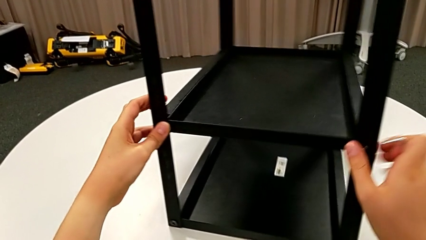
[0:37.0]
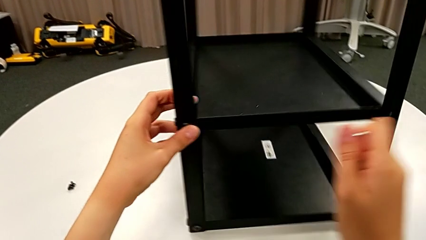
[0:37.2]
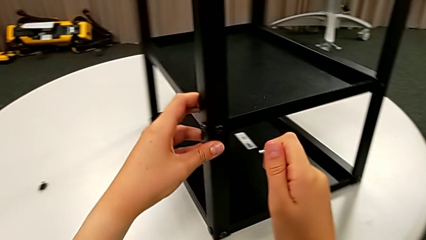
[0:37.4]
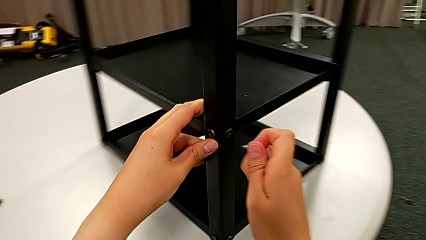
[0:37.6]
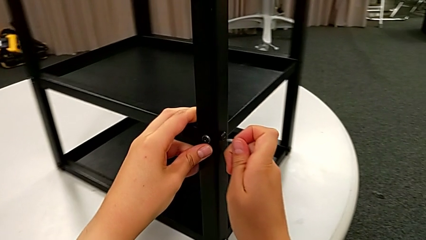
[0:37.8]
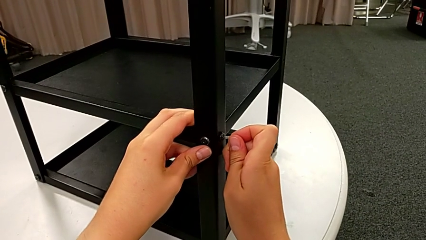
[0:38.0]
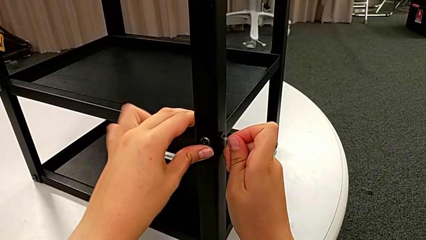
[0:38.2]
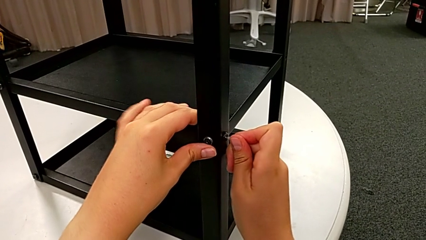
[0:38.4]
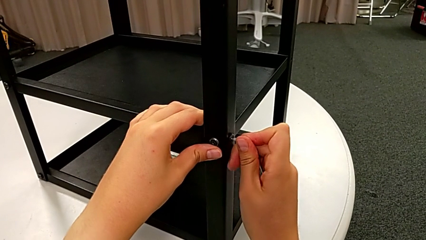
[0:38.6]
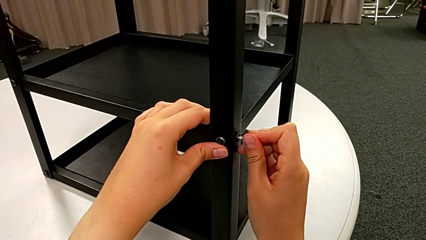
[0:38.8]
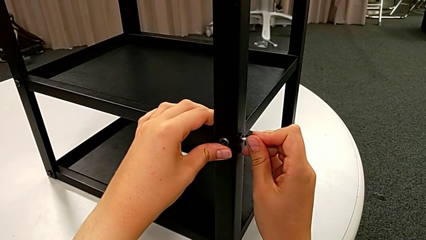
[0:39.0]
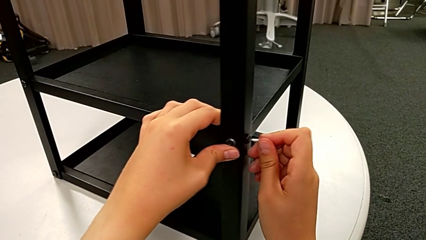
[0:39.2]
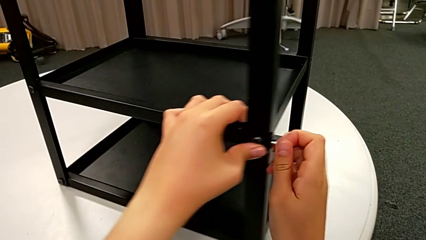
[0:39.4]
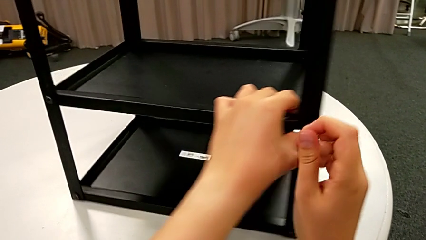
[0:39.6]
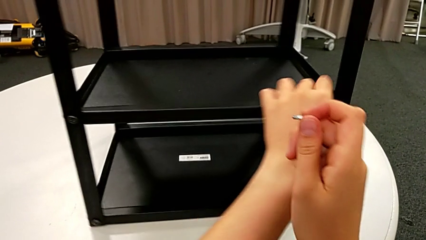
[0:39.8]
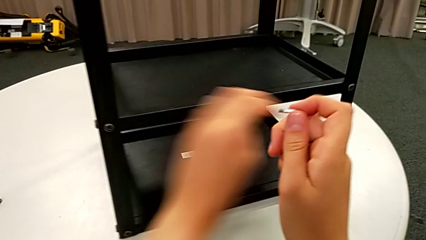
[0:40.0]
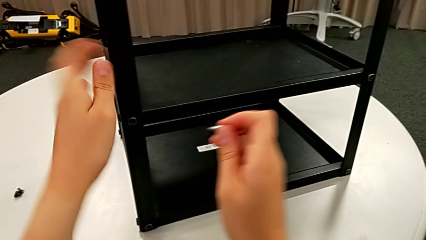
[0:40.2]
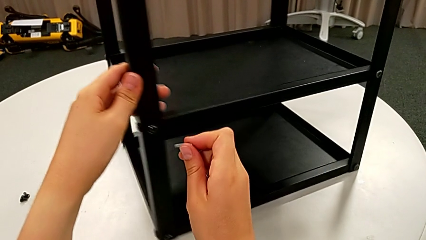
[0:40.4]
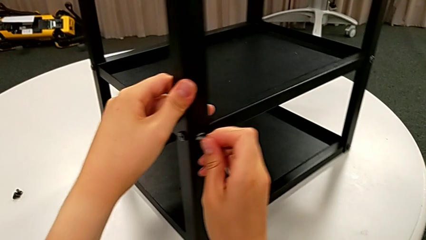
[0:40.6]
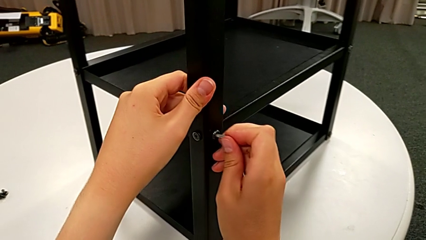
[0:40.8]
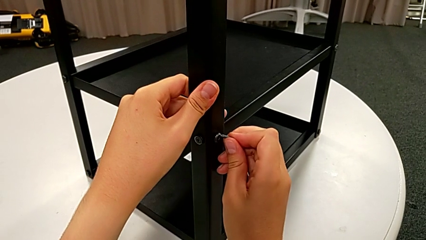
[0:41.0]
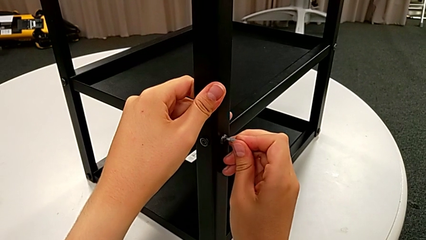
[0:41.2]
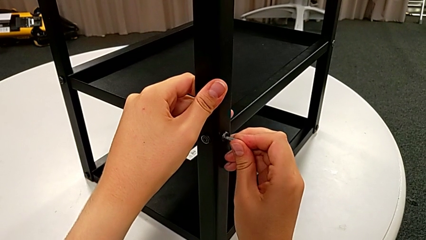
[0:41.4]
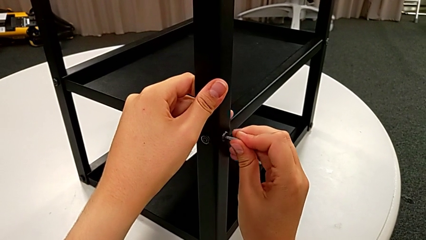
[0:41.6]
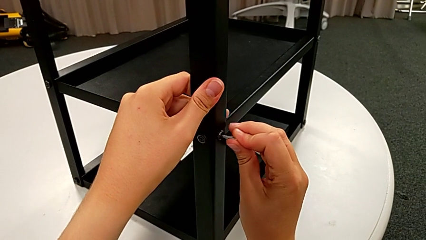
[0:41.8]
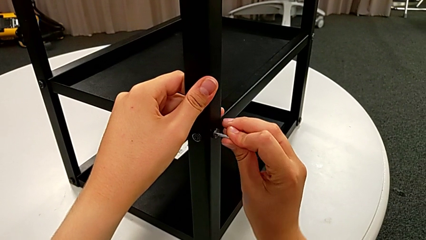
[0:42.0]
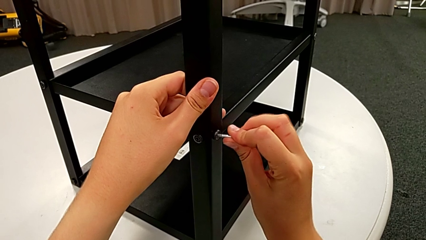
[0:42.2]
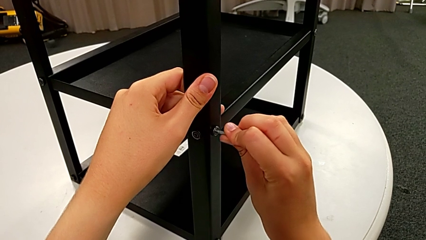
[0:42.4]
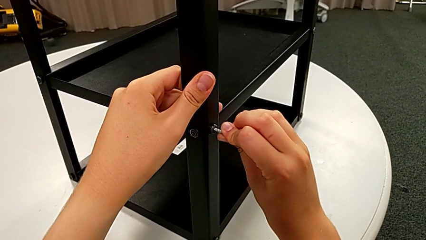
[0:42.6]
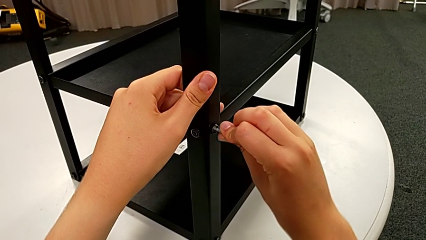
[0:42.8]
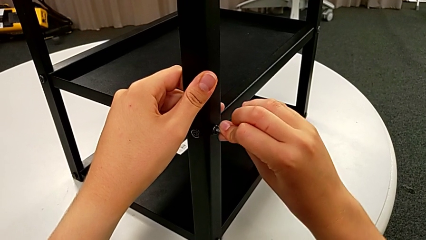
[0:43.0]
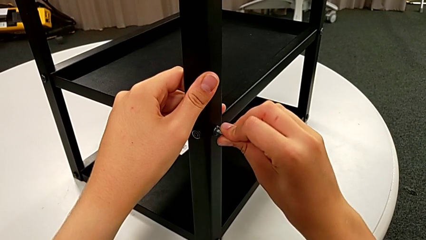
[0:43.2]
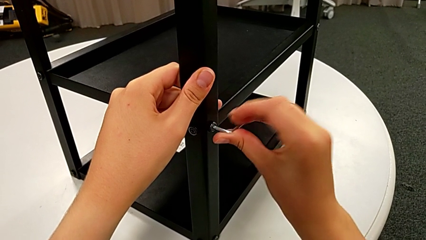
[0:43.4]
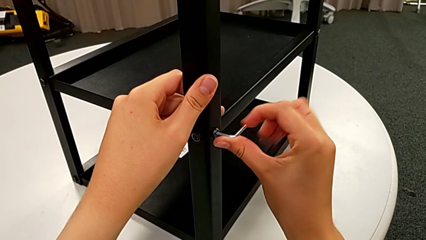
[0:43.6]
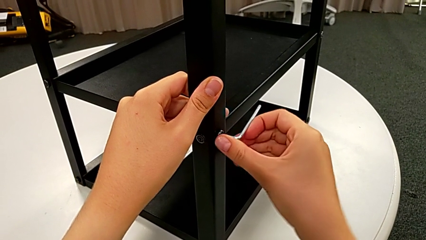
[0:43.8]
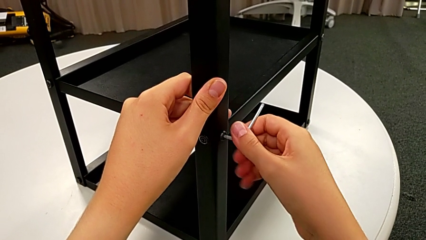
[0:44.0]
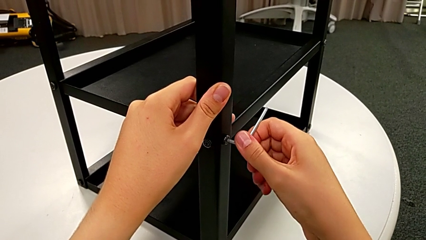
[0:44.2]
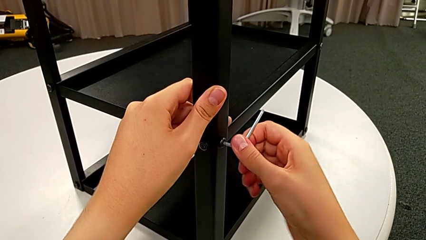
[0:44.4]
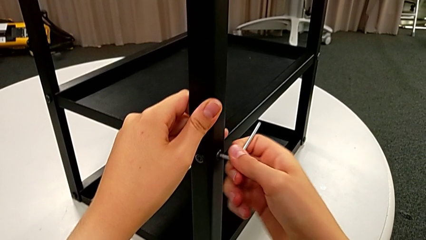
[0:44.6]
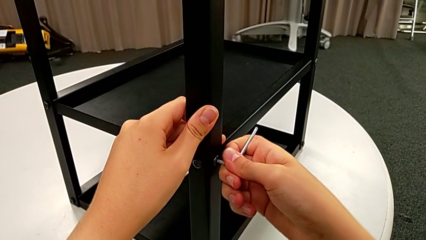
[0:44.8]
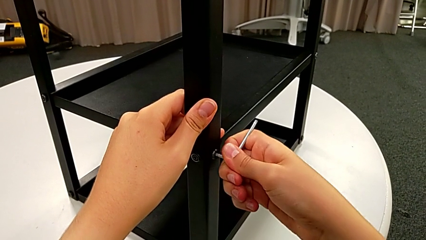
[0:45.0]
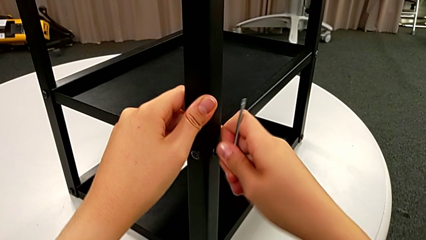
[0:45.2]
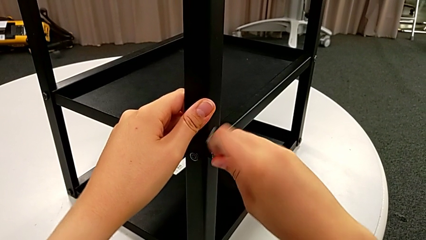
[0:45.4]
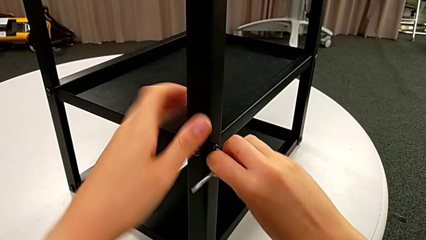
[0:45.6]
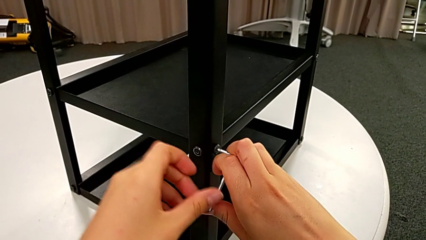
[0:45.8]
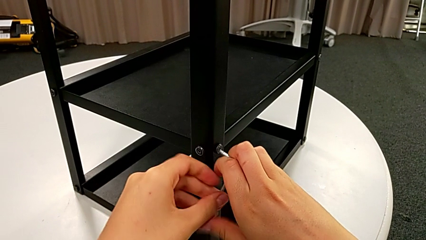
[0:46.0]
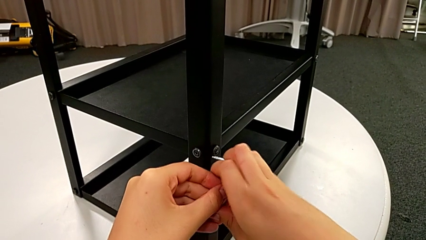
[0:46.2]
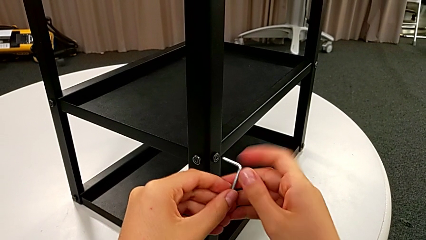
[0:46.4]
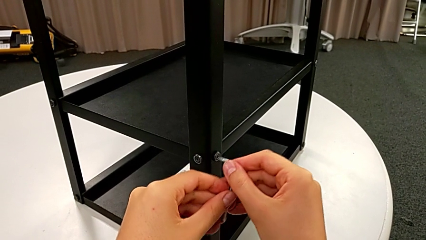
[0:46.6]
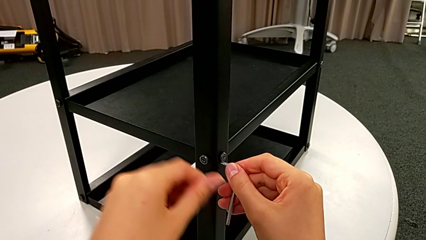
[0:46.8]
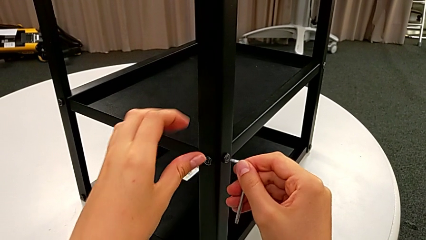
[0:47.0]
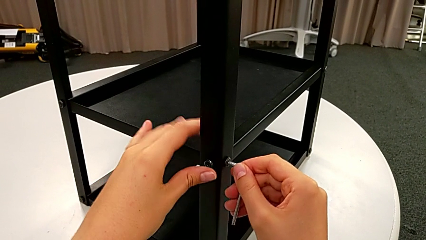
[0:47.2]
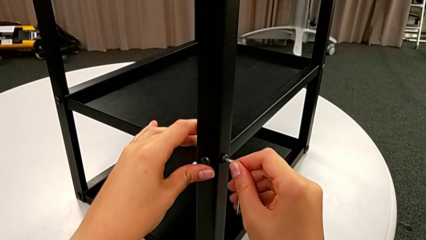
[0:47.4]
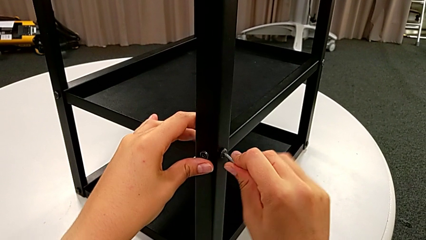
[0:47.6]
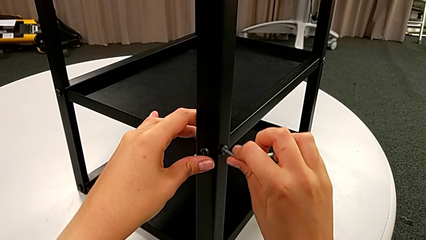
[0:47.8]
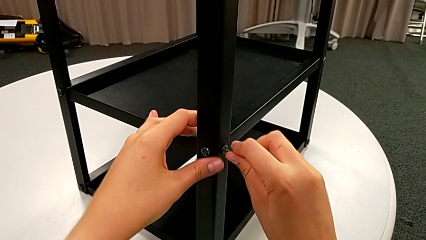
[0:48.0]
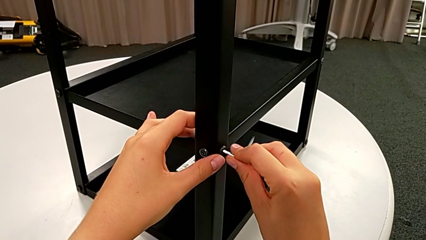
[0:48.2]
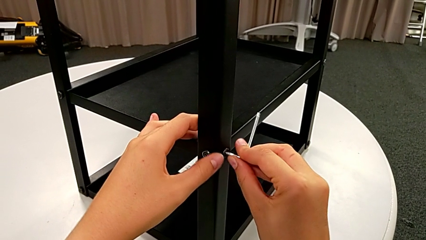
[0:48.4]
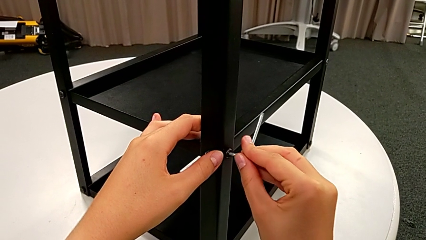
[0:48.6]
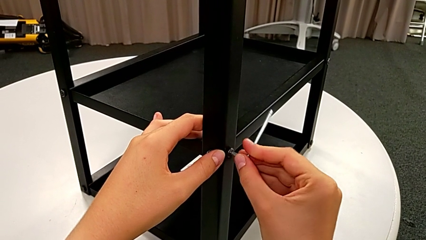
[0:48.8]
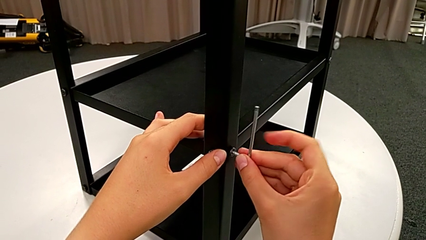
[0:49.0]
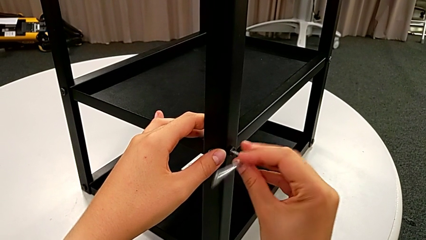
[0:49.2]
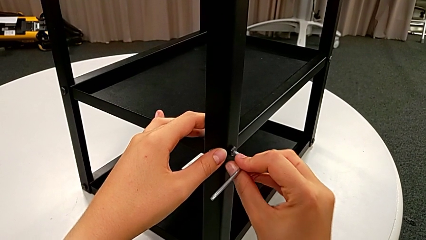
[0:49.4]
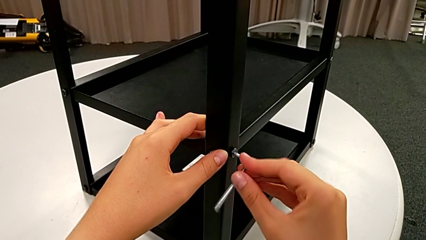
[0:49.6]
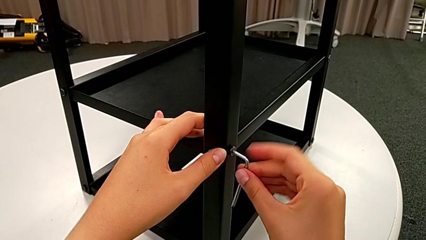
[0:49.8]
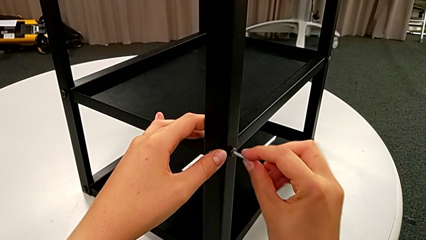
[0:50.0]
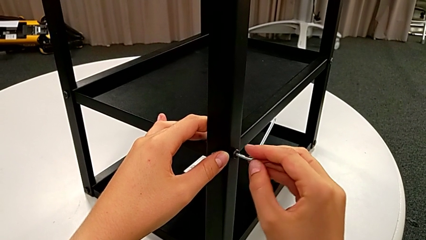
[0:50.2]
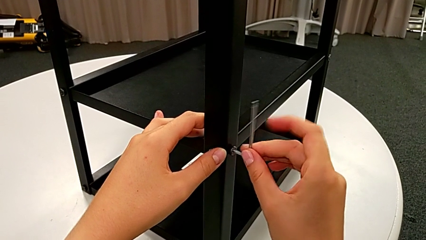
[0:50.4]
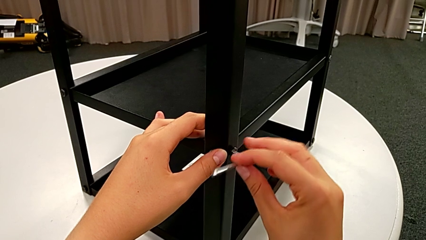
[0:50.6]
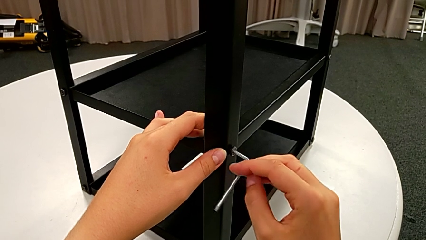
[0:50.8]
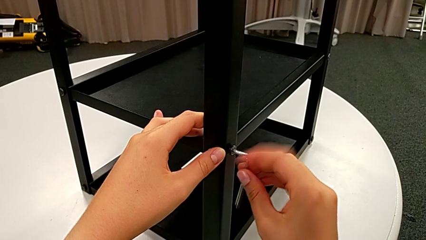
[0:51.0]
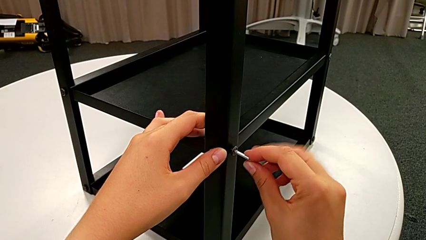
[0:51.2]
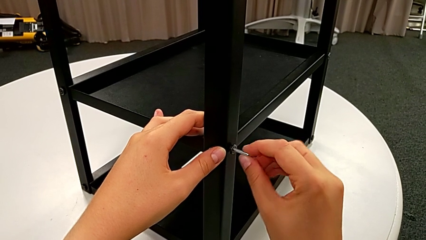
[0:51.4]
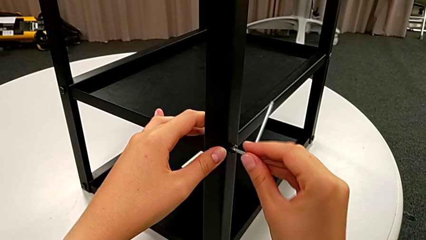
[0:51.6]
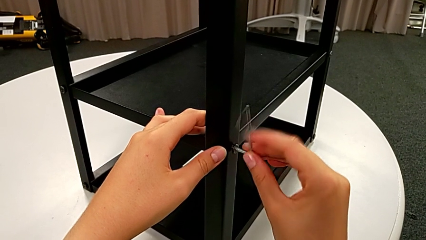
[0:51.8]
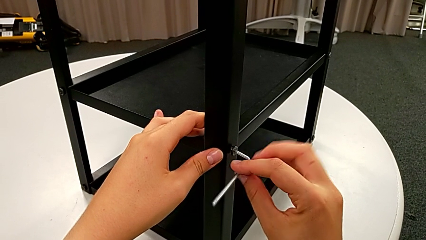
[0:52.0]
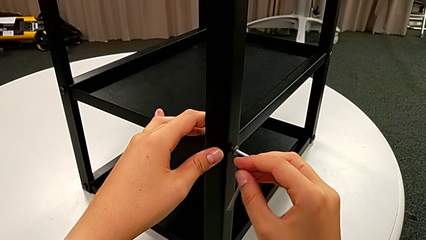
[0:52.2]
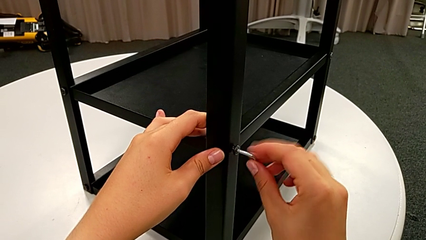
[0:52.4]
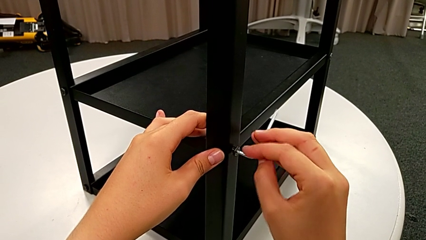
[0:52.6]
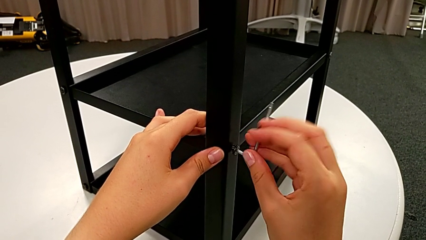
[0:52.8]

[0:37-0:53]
The camera wearer is unscrewing the opposite bottom hex socket head. They rotate the nightstand, insert the Allen wrench, rotate the nightstand, insert the Allen wrench and unscrew the bottom hex socket head. They insert the Allen wrench twice and begin to unscrew the hex socket head.
